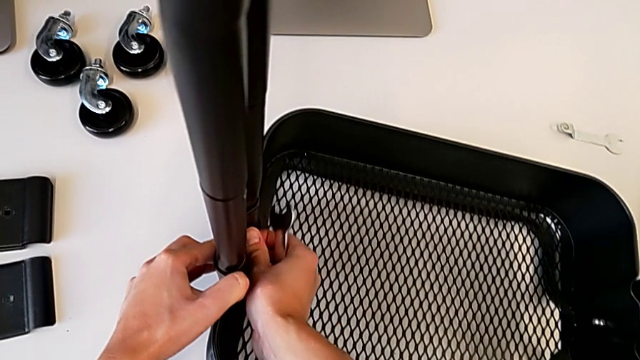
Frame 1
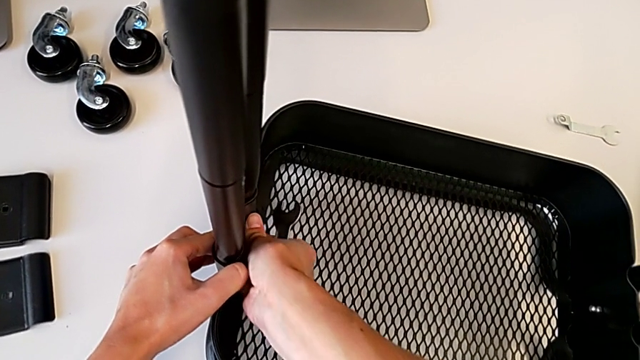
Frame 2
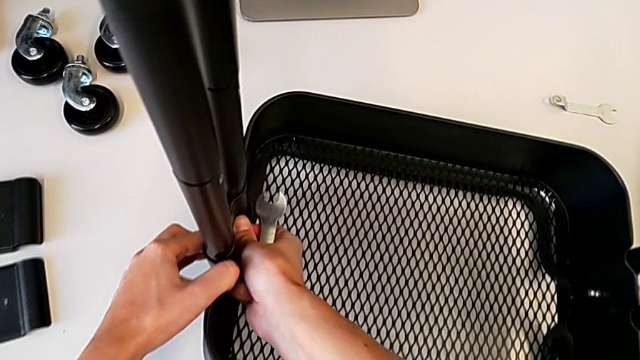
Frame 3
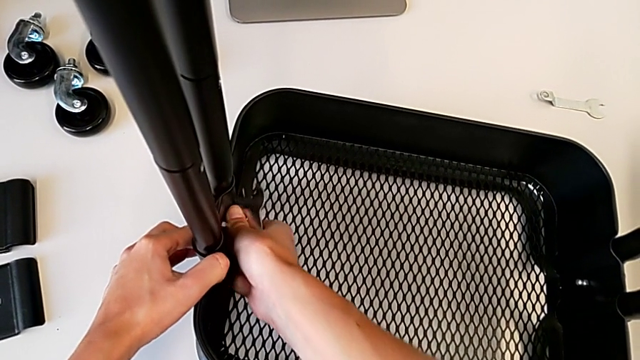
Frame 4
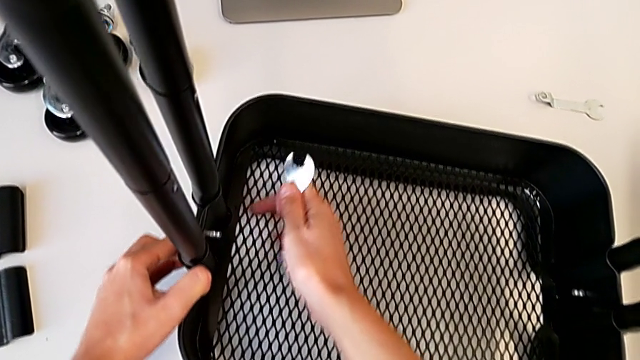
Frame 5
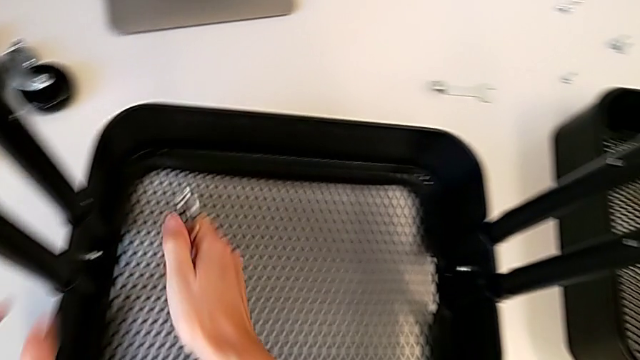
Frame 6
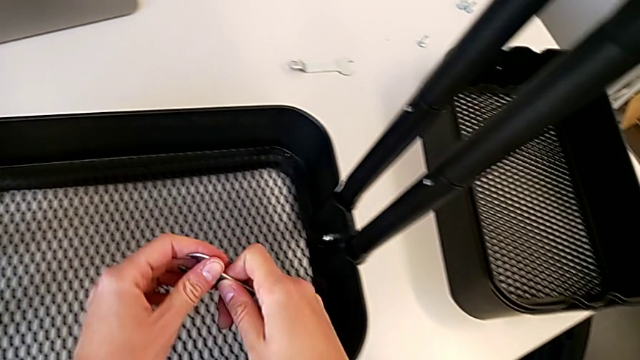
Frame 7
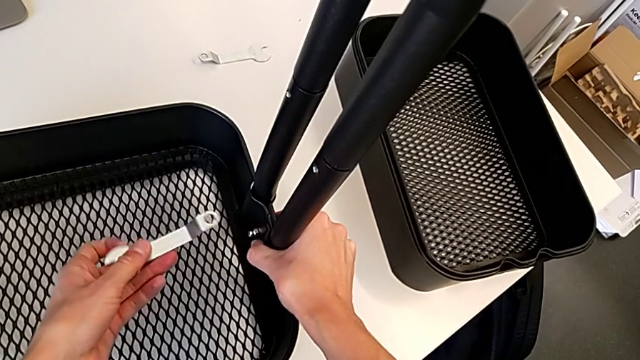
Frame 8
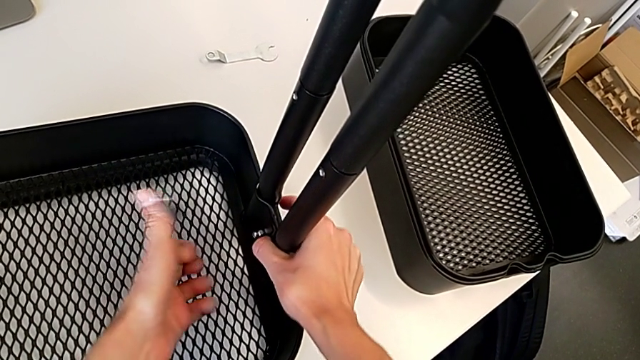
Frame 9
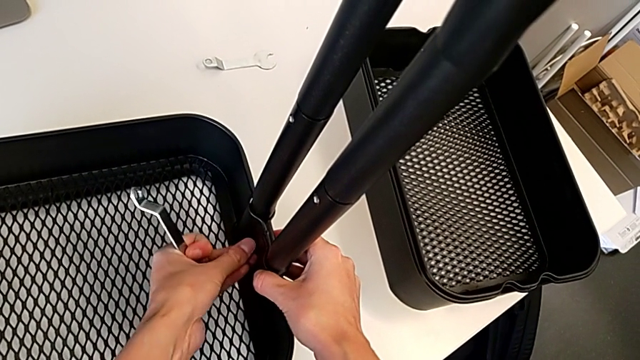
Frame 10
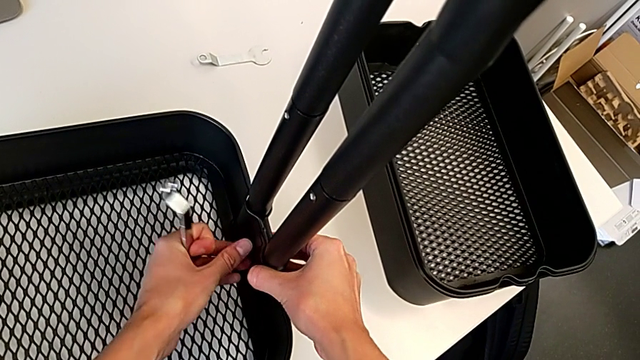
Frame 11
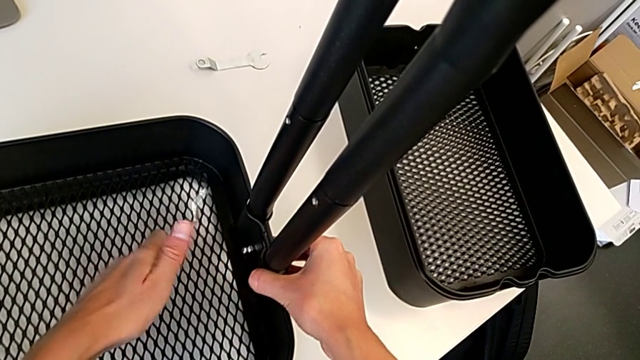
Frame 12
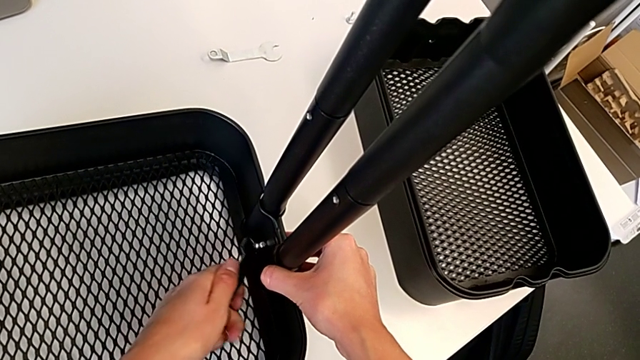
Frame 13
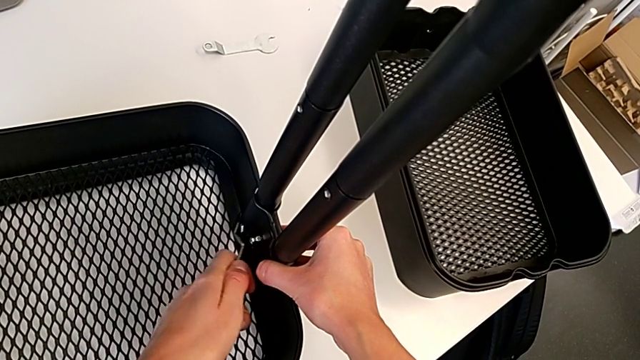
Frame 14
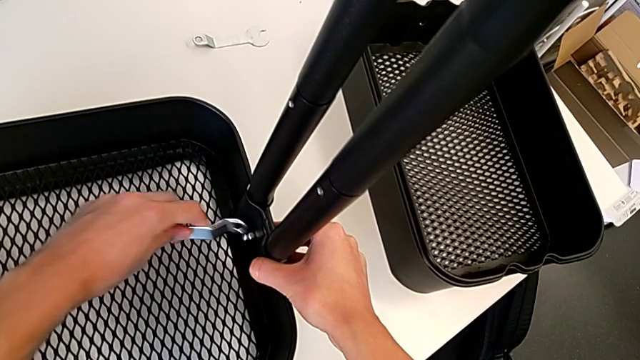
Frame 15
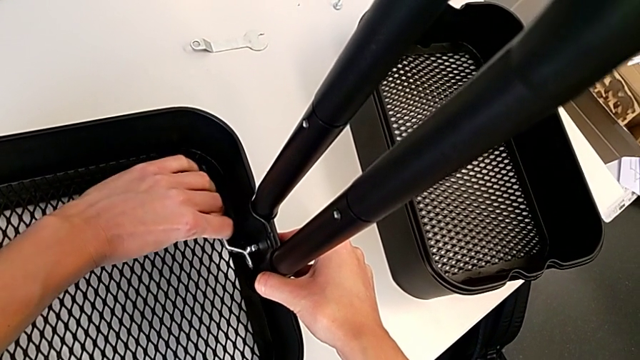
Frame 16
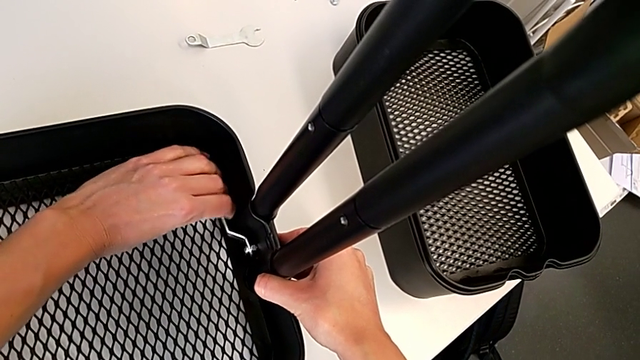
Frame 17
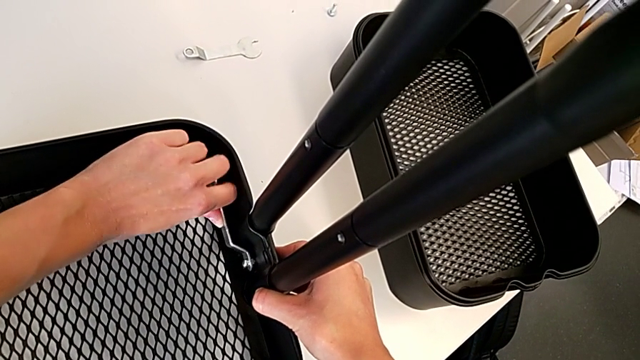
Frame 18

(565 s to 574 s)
The camera wearer is tightening the hexagon cap nut on the bottom tray. They screw the hexagon cap nut, grab the hexagonal wrench, screw the hexagon cap nut and insert the hexagonal wrench.

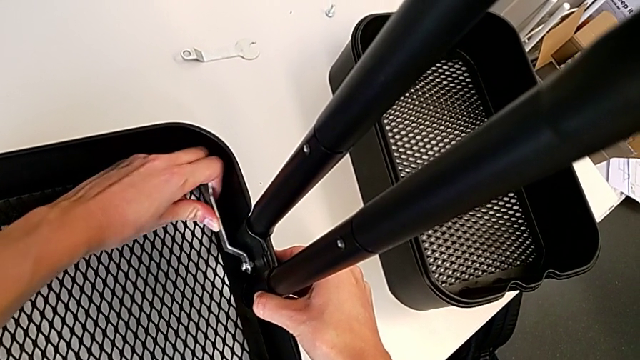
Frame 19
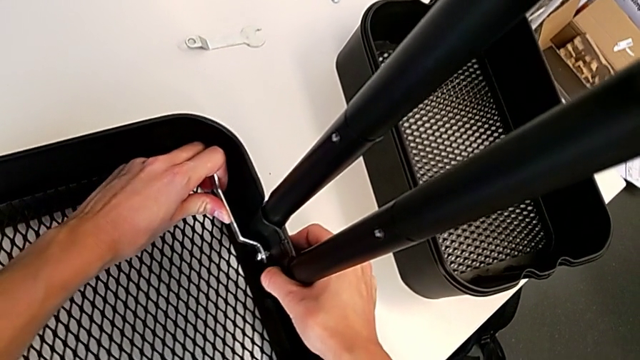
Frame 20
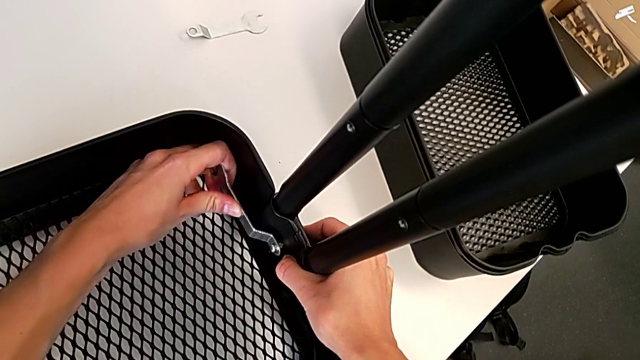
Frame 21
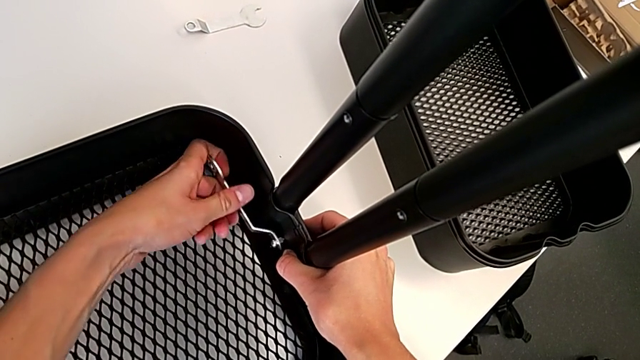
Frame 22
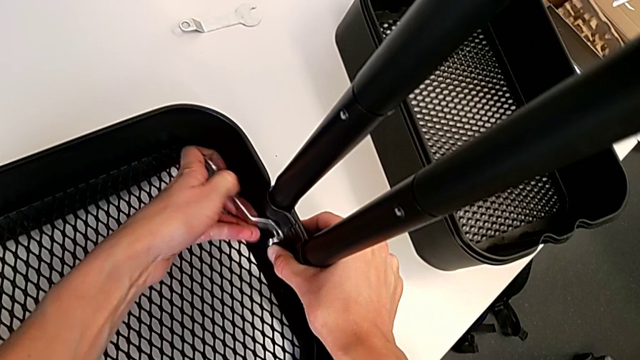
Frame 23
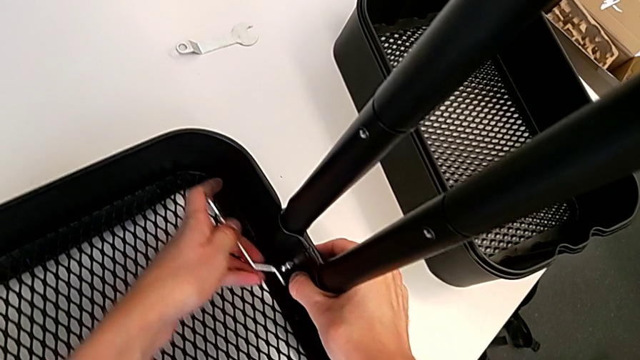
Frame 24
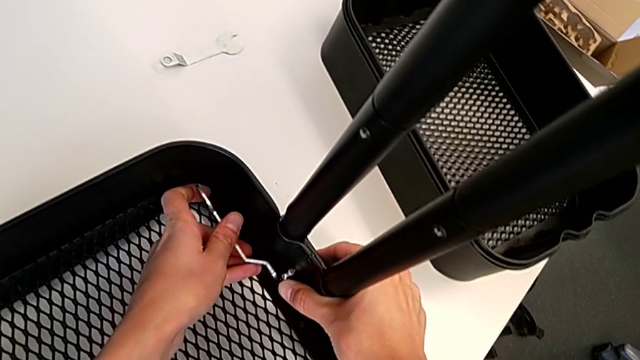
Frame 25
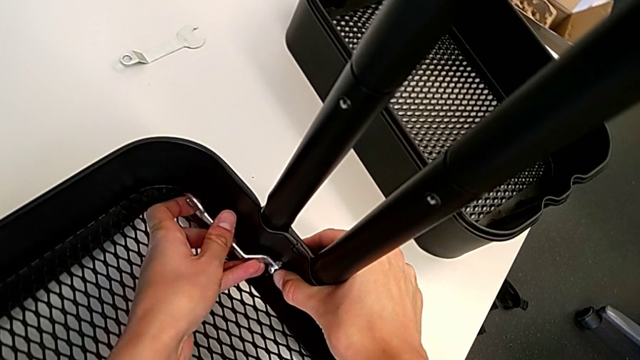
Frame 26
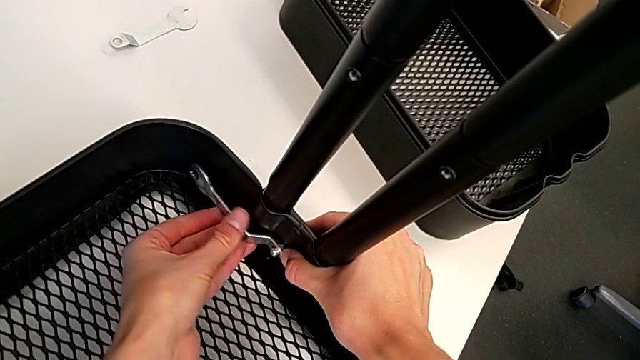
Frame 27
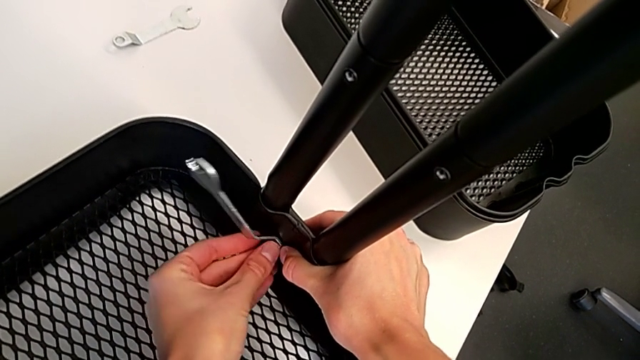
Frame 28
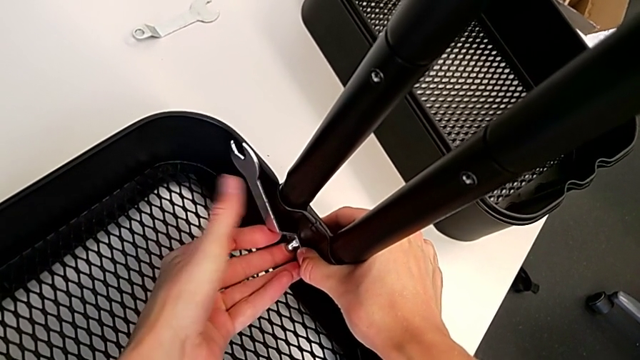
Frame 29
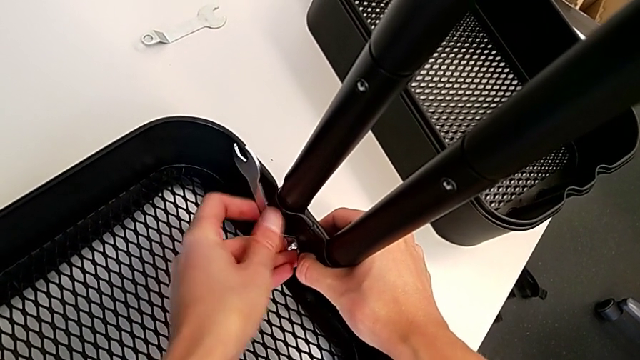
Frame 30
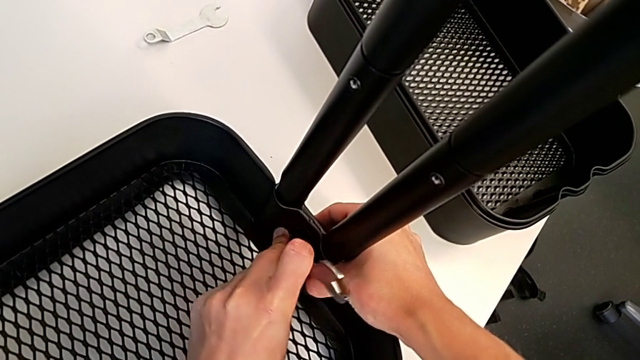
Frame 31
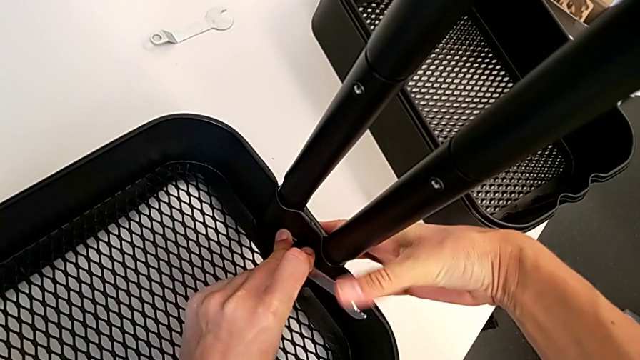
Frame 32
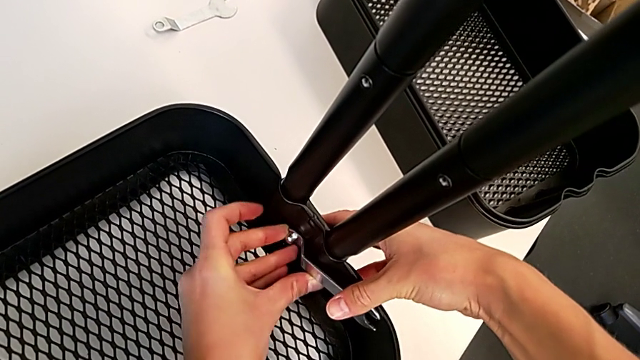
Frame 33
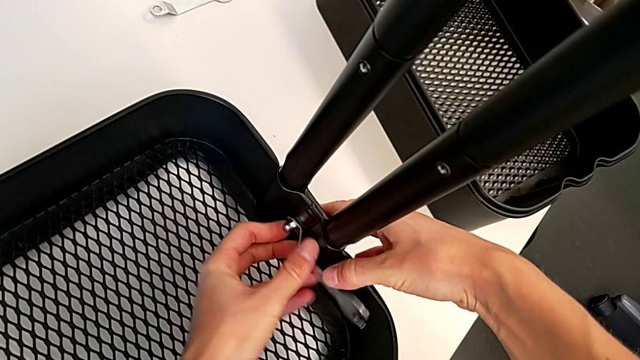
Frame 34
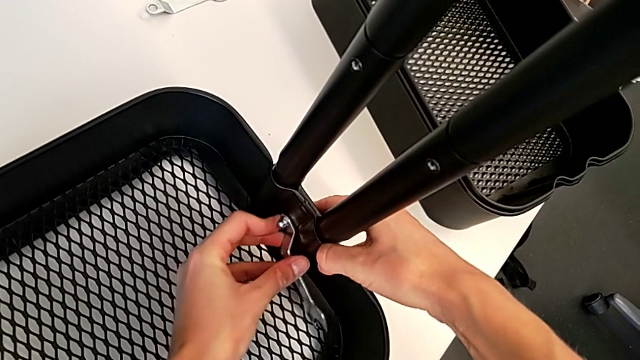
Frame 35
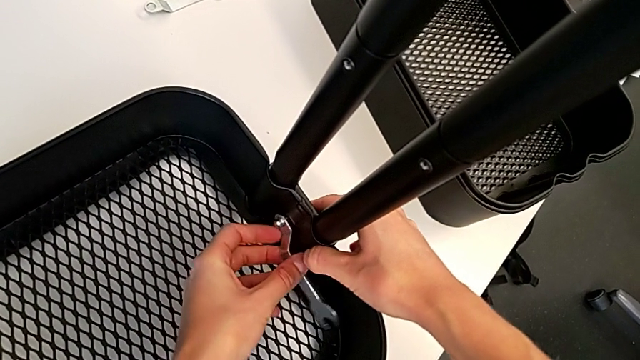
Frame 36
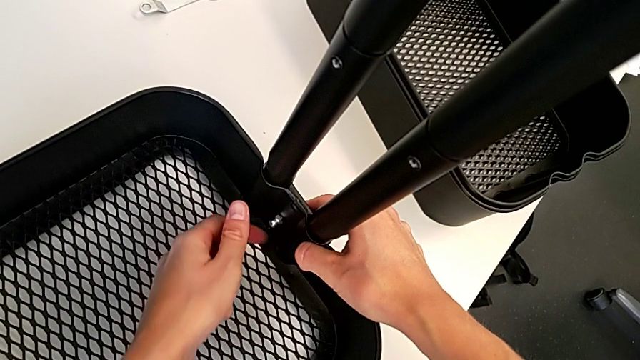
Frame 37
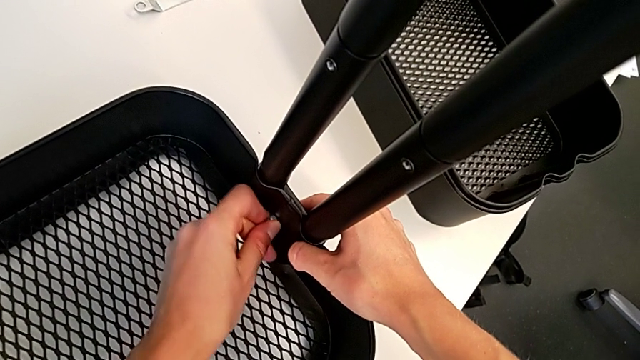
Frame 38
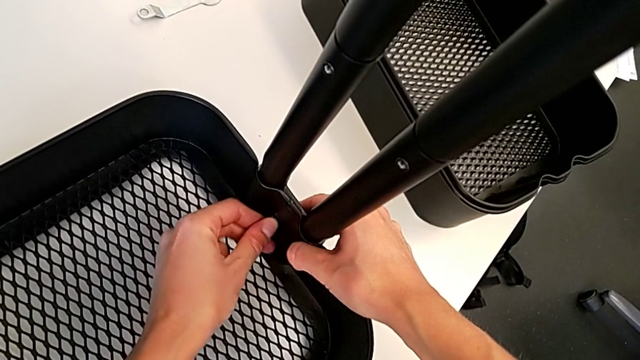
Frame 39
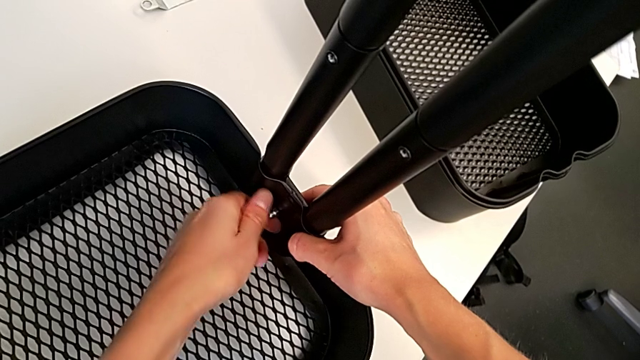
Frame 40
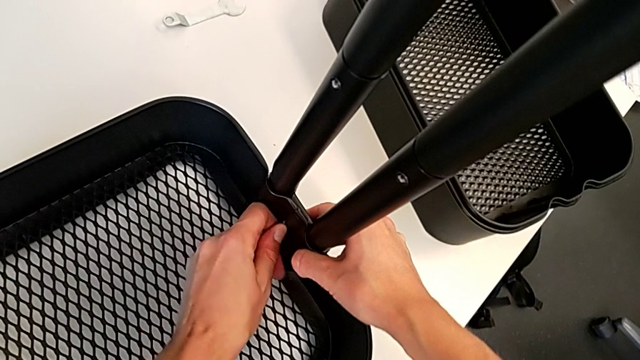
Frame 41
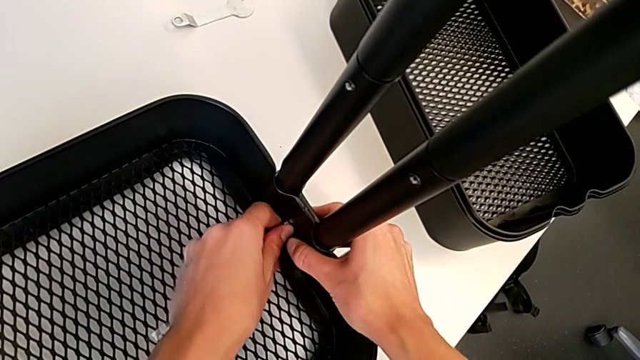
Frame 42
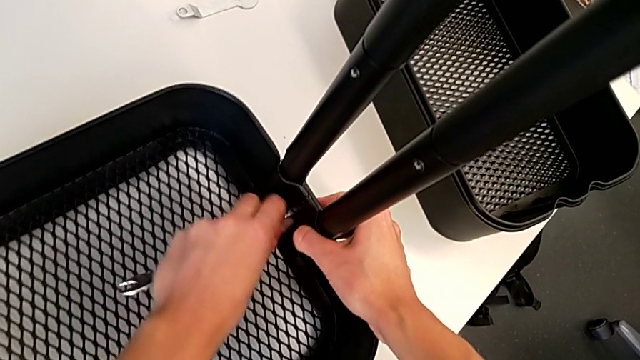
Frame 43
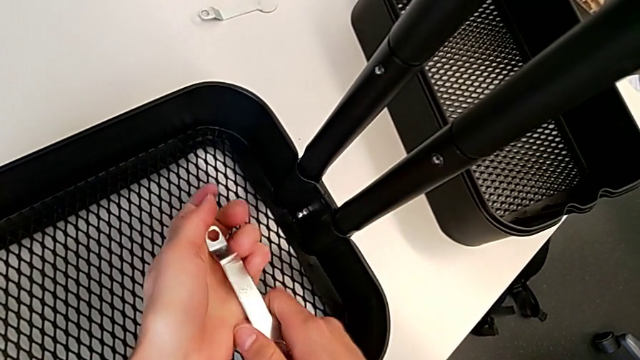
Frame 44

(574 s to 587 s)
The camera wearer is tightening the hexagon cap nut on the bottom tray. They screw the hexagon cap nut and withdraw the spanner wrench.
